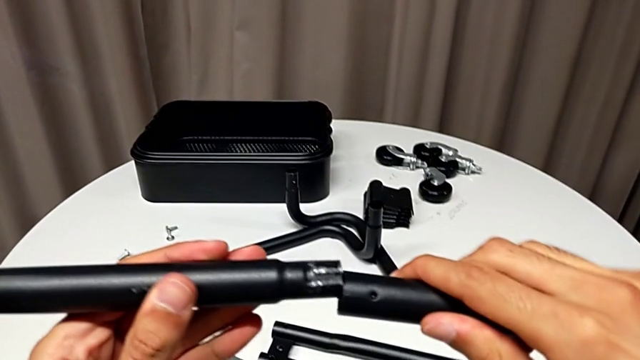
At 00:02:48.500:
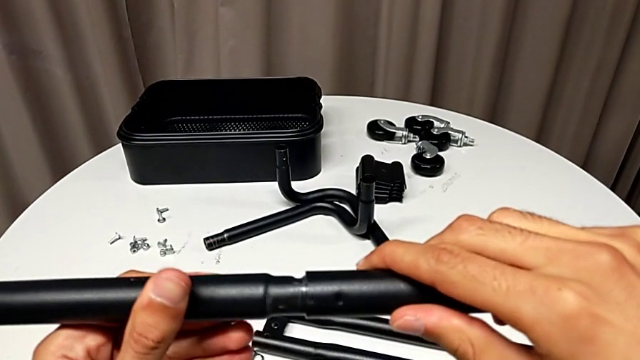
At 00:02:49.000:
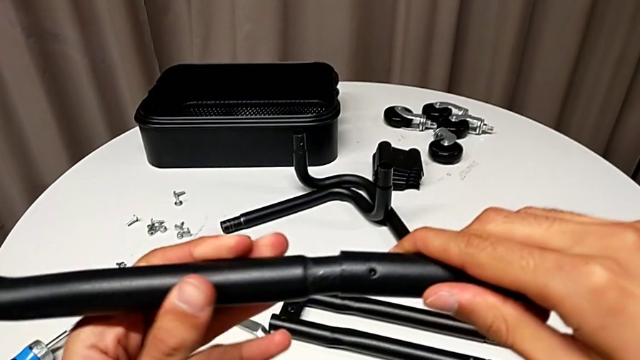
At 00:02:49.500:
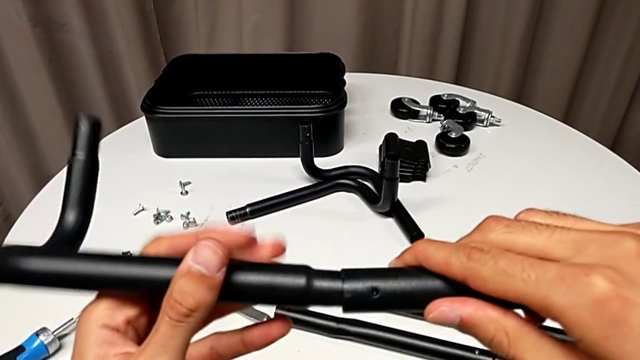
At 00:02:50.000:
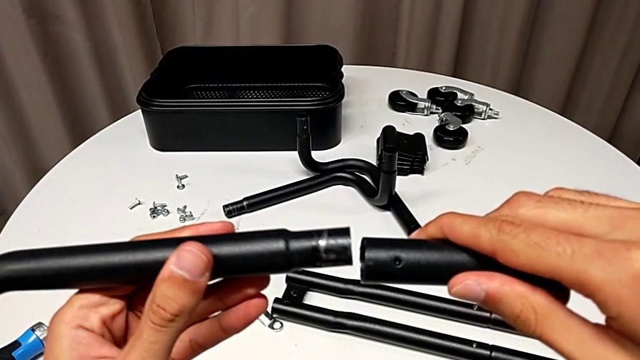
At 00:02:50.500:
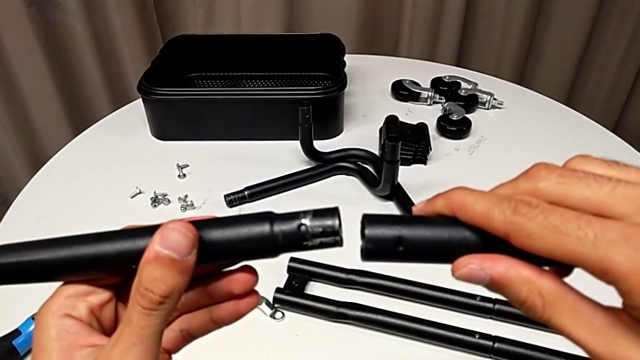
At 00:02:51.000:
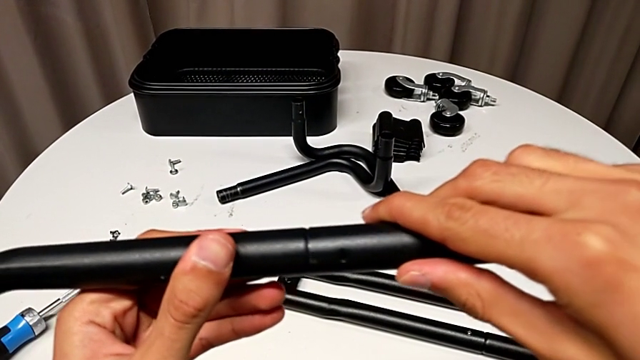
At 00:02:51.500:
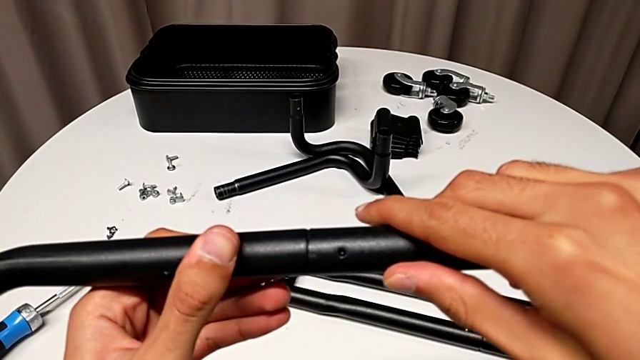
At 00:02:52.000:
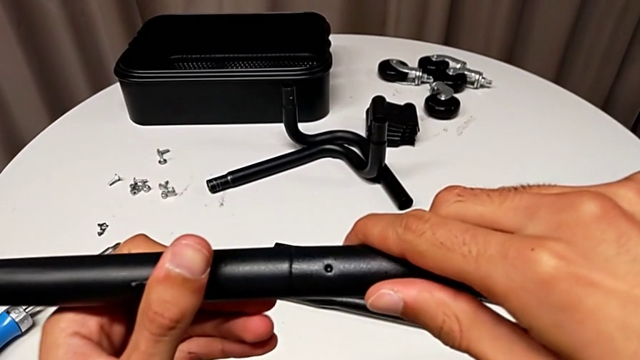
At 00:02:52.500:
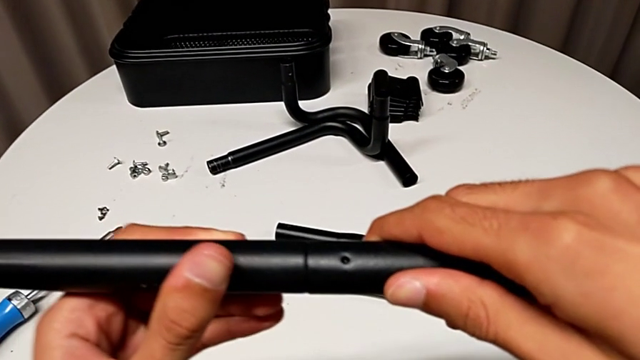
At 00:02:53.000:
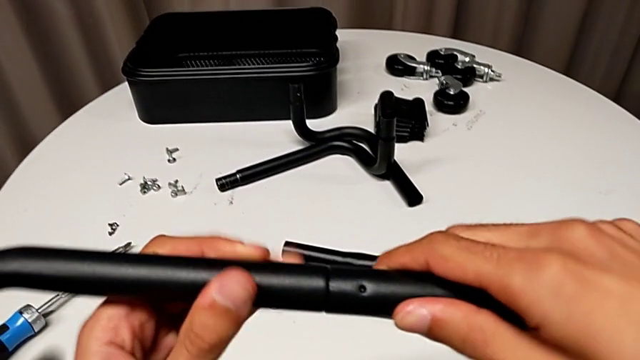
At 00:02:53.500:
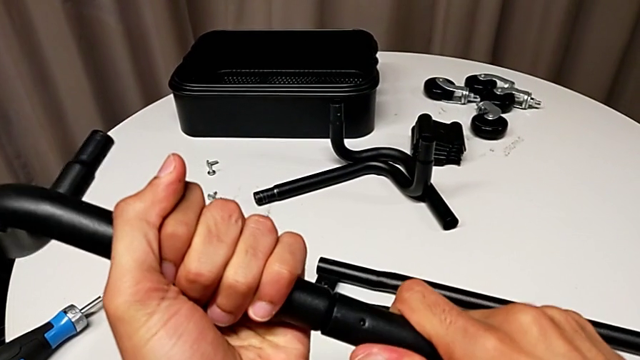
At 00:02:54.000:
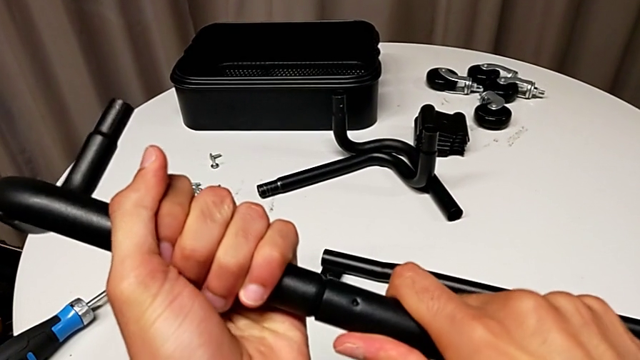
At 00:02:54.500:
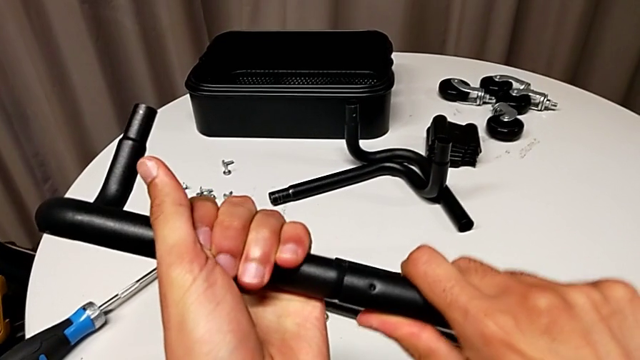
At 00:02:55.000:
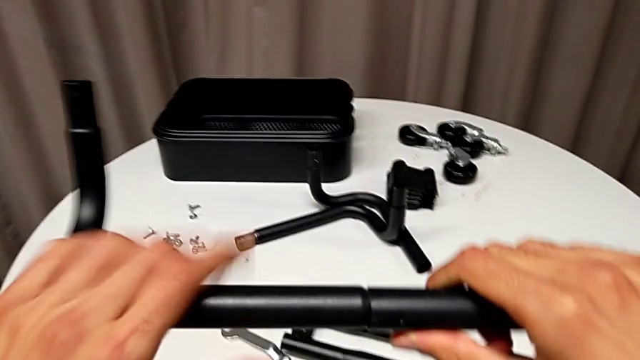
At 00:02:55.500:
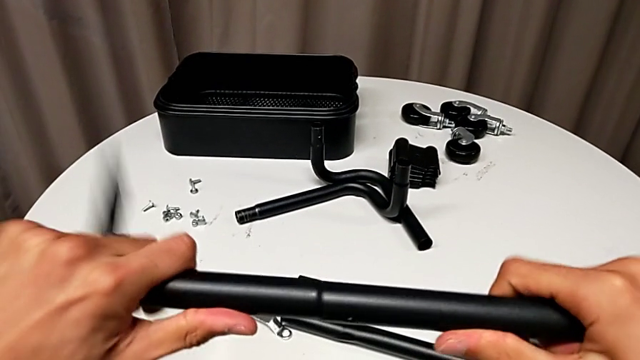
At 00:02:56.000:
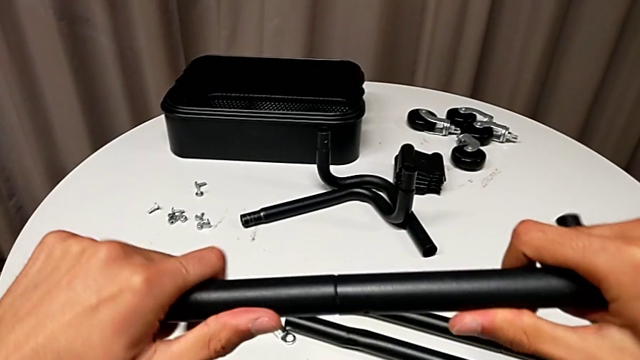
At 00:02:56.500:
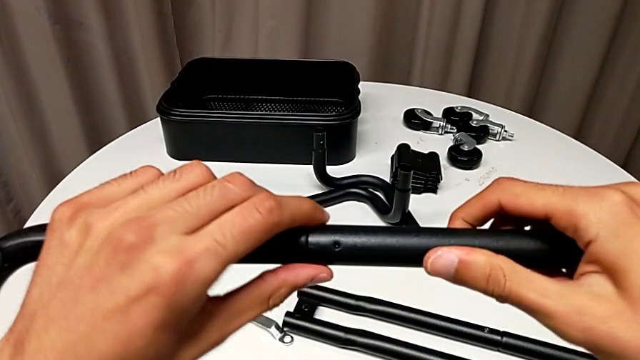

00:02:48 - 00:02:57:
The camera wearer is assembling the first half of the base frame tubes. They rotate the half frame, assemble it, rotate it and screw the frame.

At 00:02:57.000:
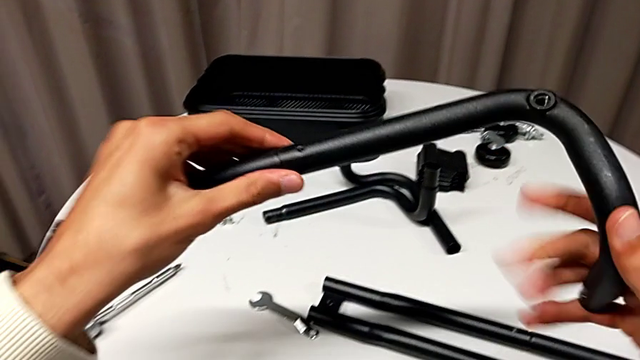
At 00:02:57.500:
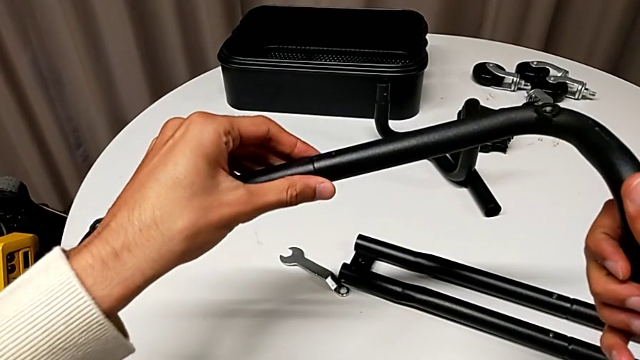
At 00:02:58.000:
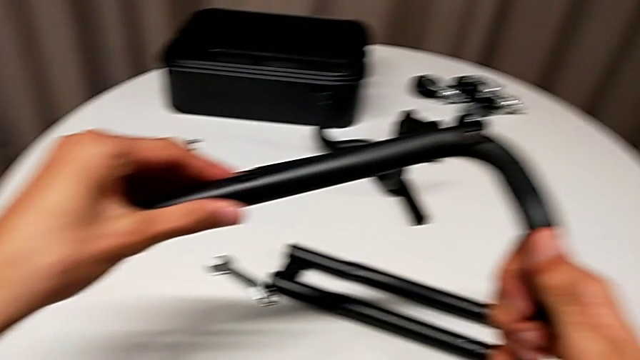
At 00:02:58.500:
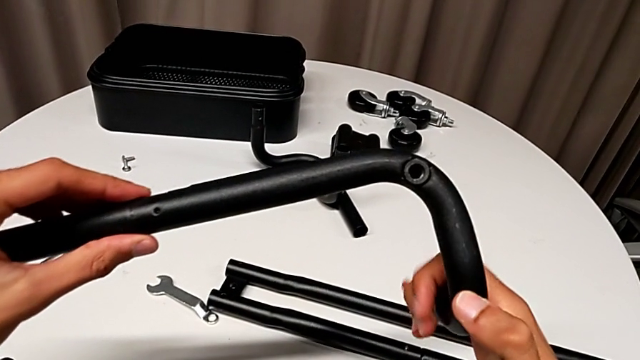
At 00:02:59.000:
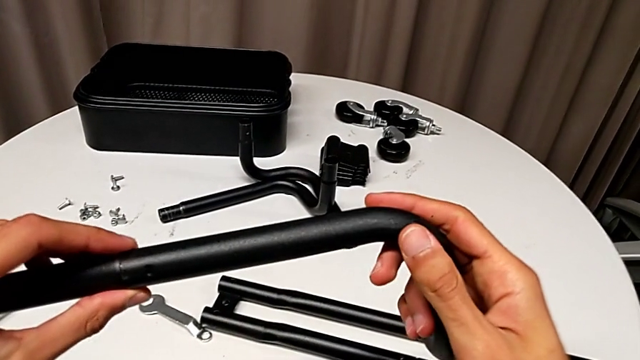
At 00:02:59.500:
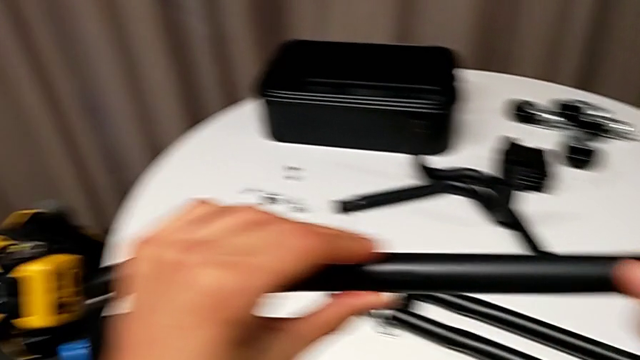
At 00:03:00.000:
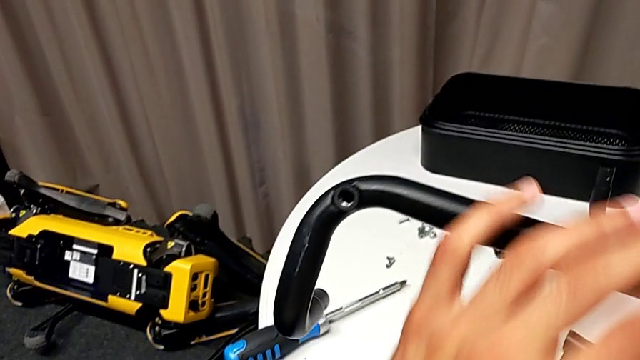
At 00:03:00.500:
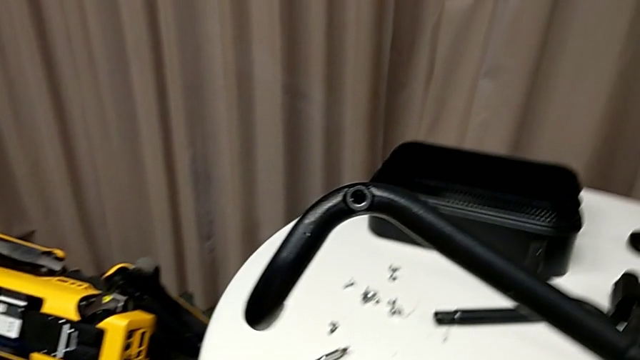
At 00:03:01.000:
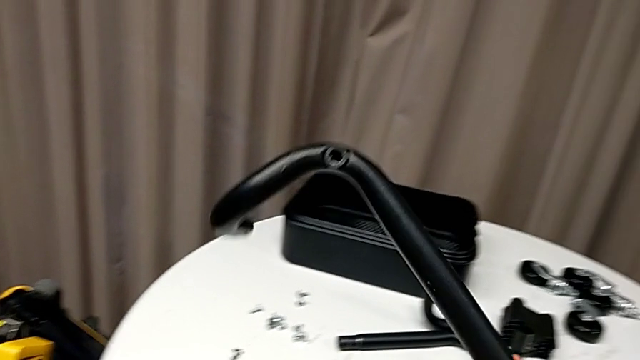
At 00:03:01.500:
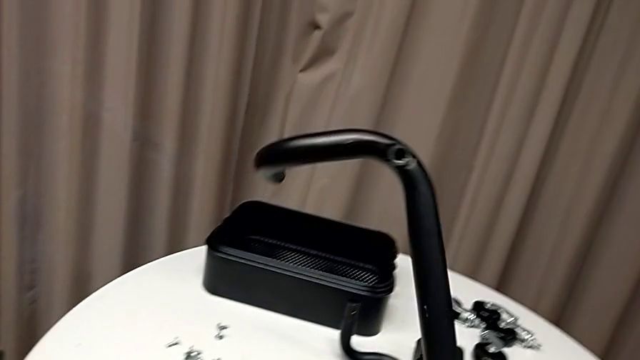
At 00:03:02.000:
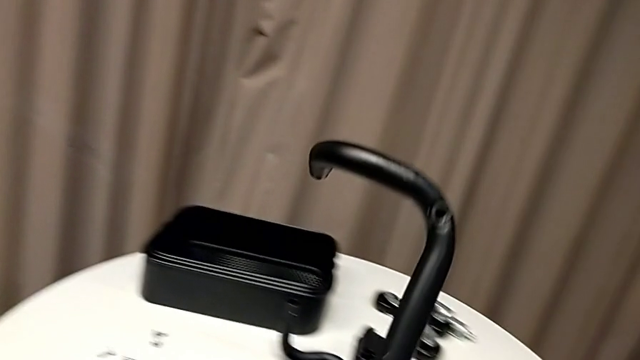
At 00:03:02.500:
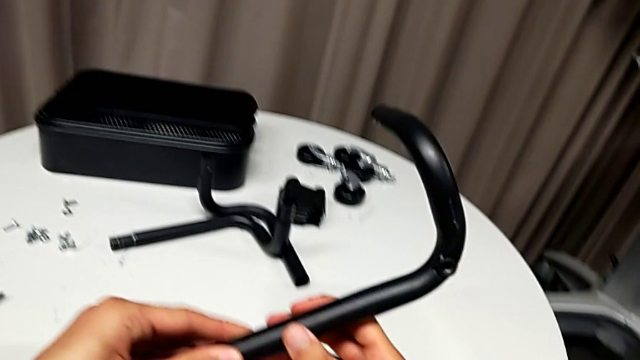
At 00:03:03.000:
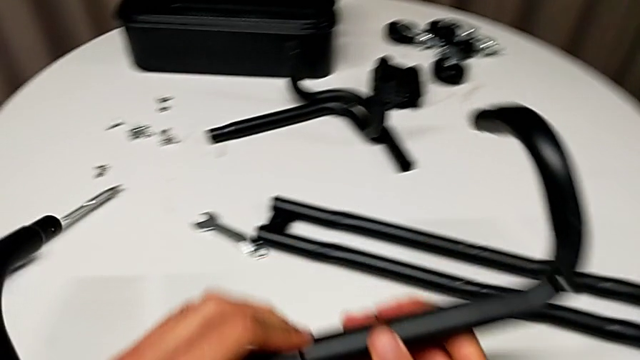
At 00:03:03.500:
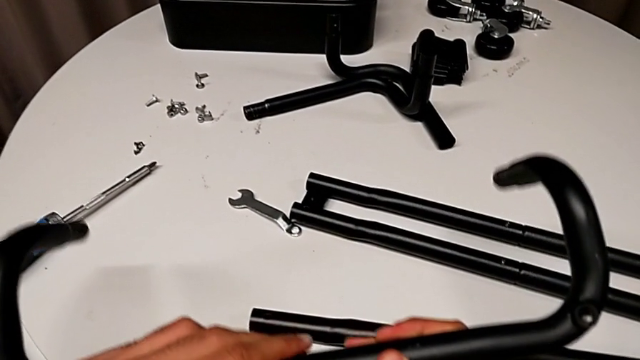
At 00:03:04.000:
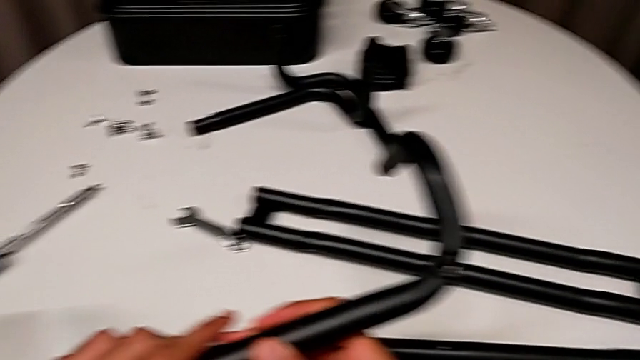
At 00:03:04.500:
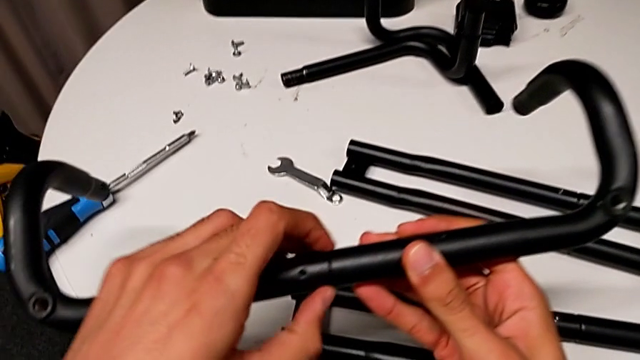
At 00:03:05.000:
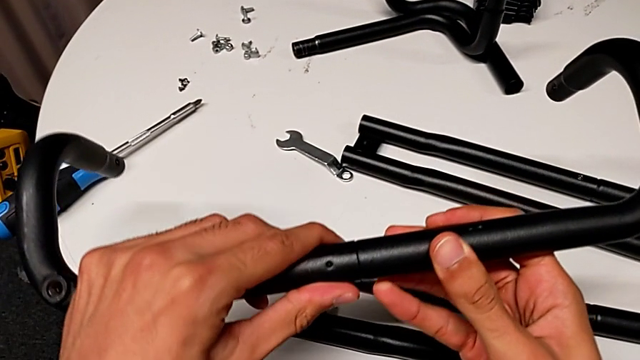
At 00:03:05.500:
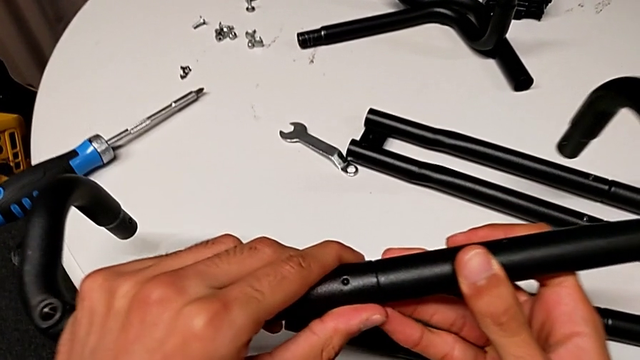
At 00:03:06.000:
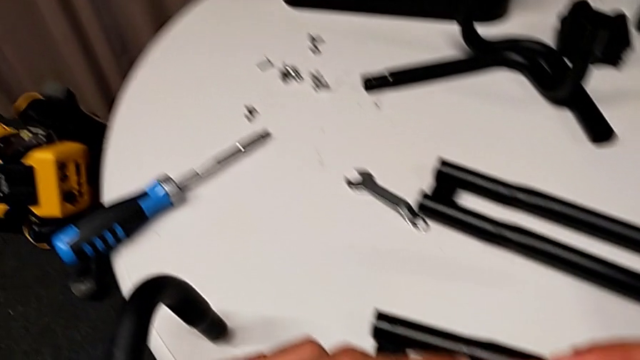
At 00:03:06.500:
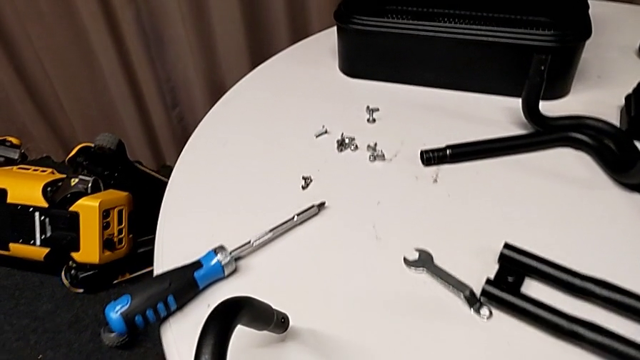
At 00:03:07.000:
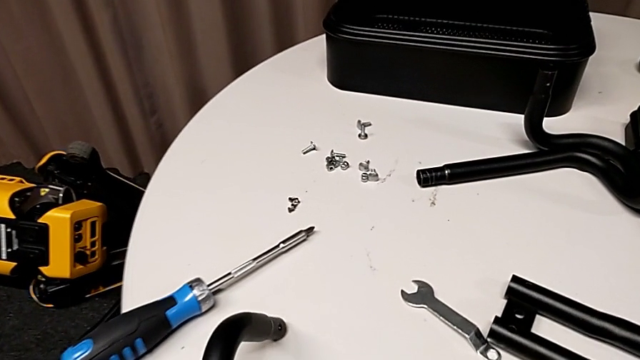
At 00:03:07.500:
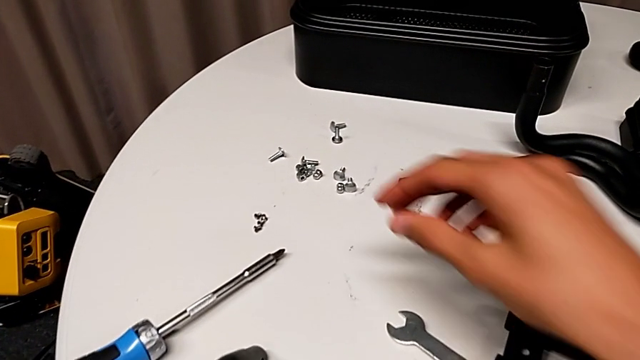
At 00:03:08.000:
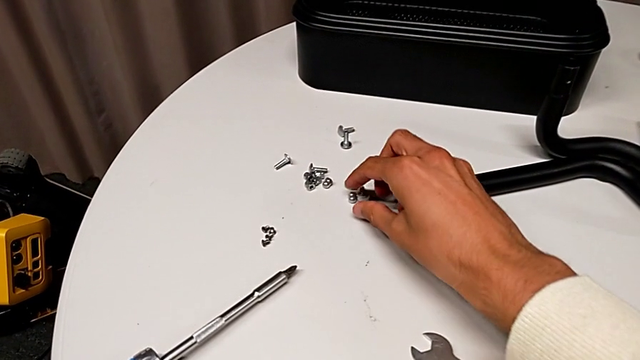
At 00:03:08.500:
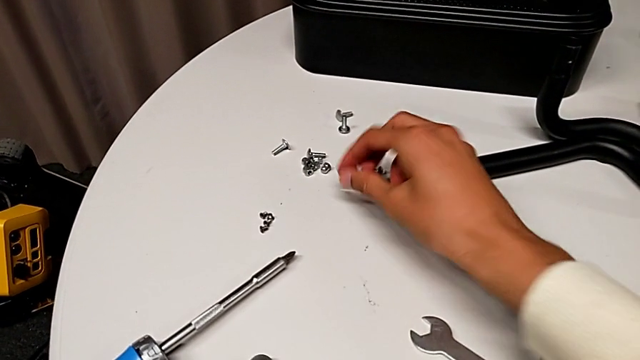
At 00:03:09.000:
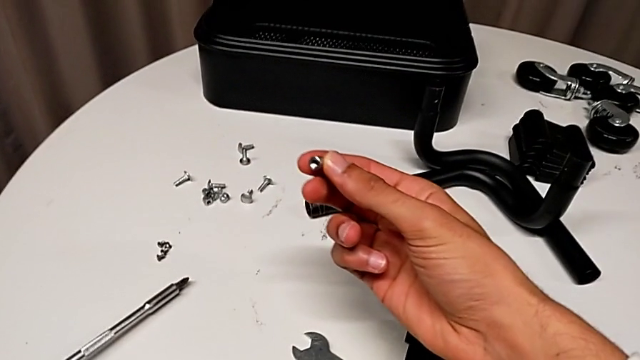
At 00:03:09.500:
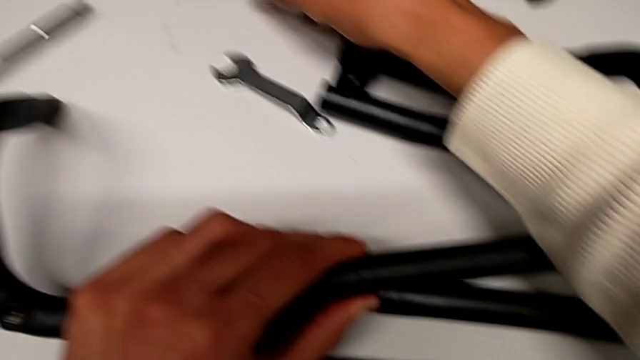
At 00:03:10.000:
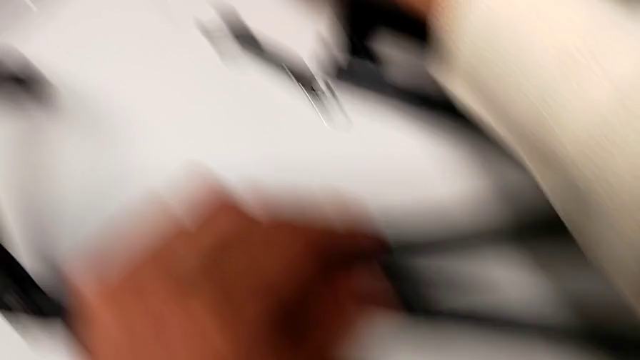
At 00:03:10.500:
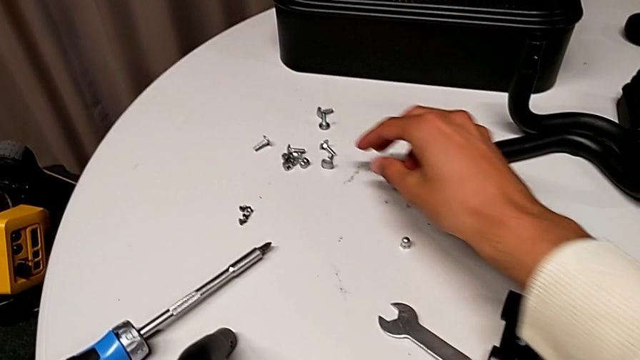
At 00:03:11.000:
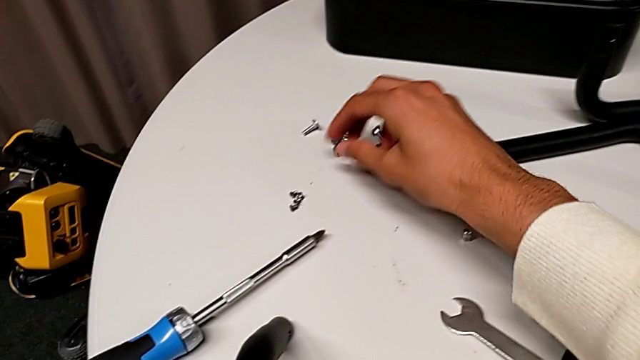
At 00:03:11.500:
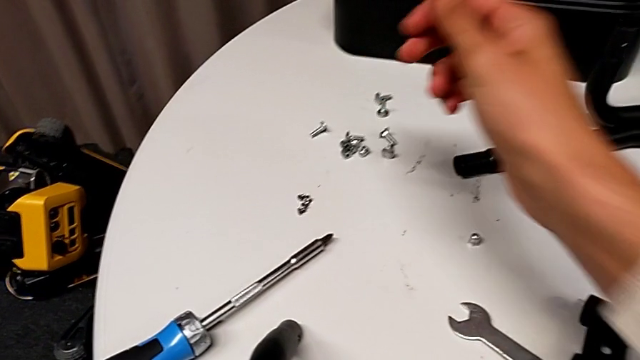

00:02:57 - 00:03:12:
The camera wearer is assembling the first half of the base frame tubes. They inspect the half frame, flip the frame, inspect it, grab the bolt and place the screw.
